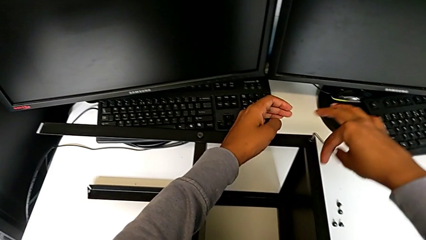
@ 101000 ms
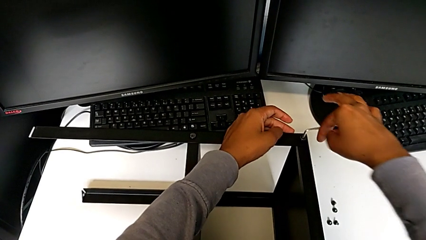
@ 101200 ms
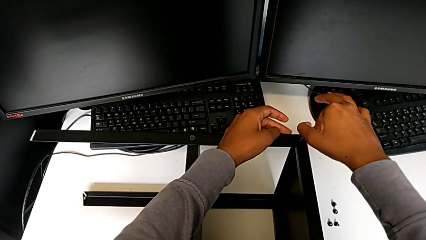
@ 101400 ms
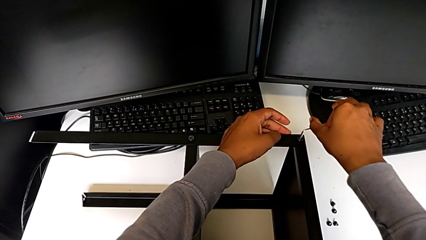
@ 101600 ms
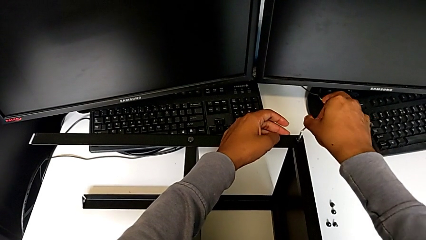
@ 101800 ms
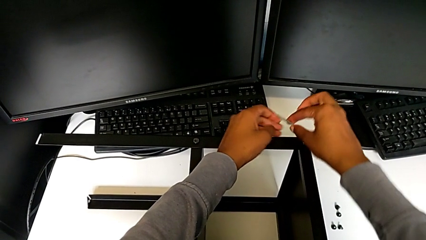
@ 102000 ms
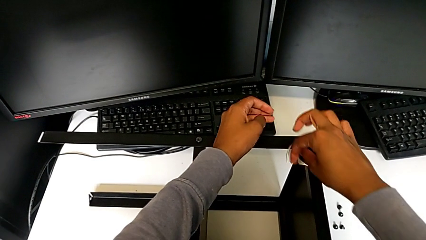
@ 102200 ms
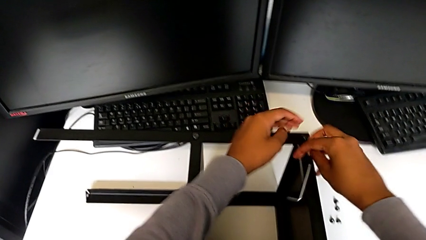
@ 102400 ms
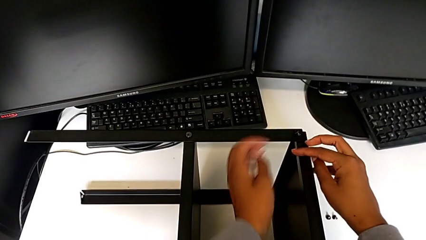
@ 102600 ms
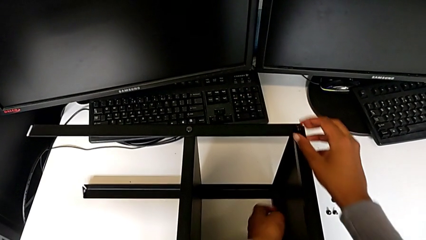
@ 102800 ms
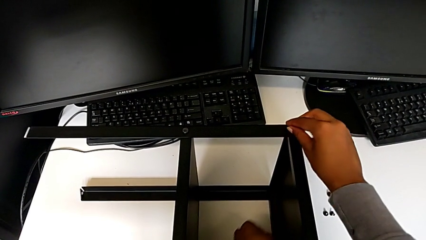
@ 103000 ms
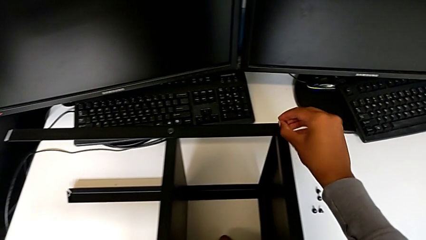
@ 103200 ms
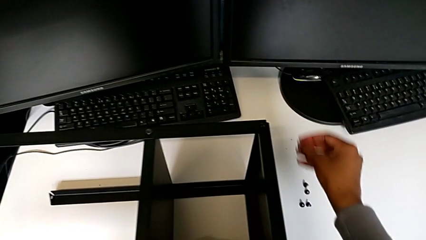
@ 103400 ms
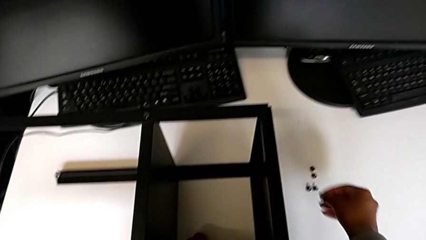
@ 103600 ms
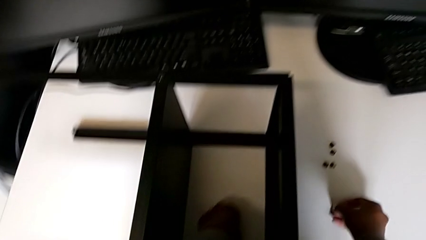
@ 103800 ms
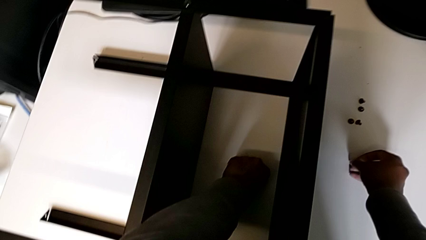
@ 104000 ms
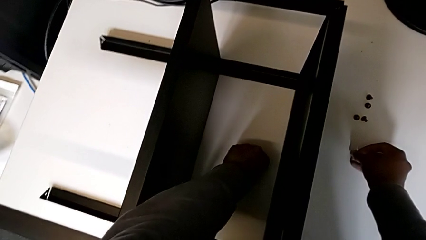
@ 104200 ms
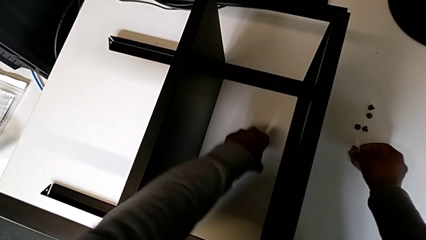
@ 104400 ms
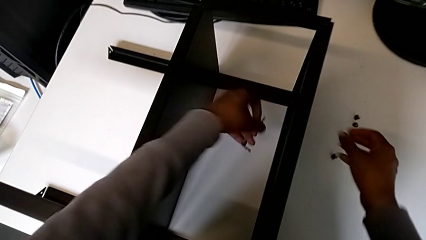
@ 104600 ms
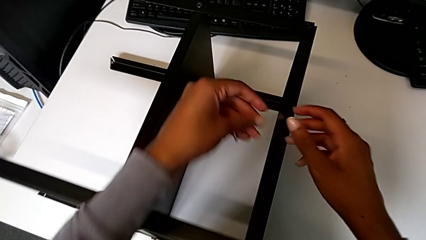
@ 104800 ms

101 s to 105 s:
The camera wearer is disassembling the screws from the table. They wrongly drop the Allen wrench, disassemble the hex socket head with the right hand, place it with the right hand and grab the Allen wrench with the left hand.

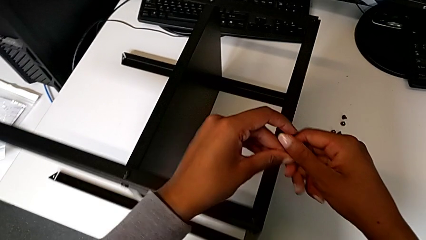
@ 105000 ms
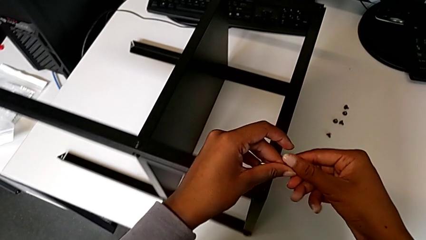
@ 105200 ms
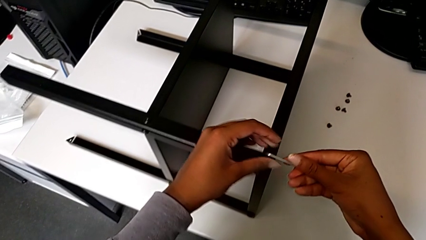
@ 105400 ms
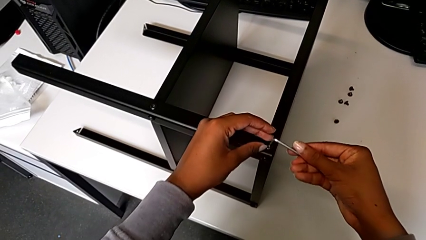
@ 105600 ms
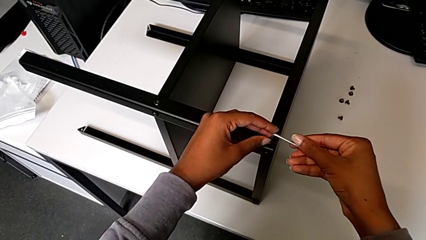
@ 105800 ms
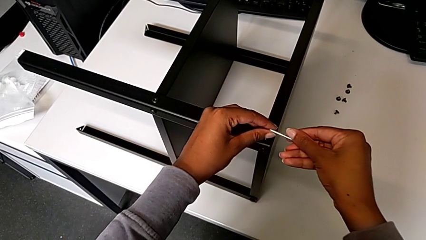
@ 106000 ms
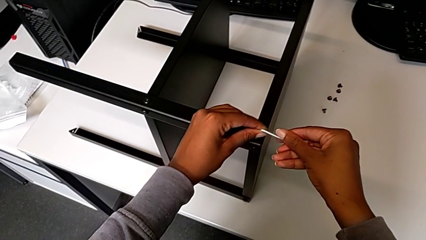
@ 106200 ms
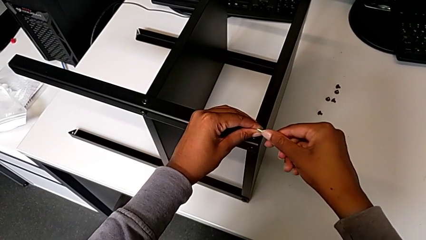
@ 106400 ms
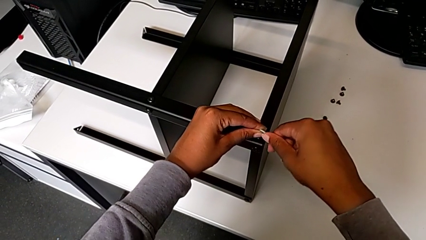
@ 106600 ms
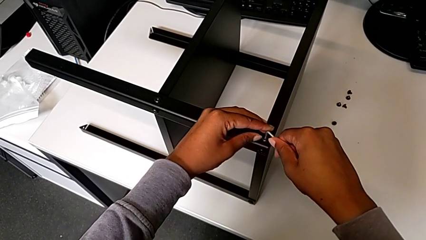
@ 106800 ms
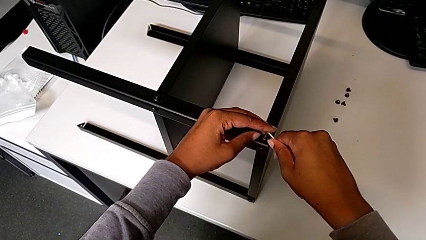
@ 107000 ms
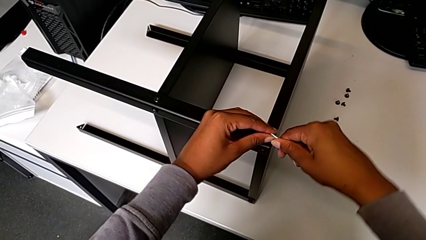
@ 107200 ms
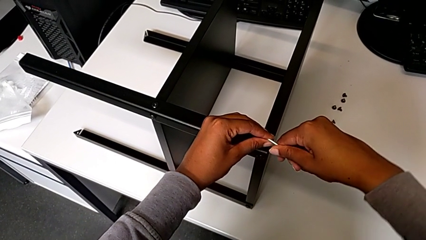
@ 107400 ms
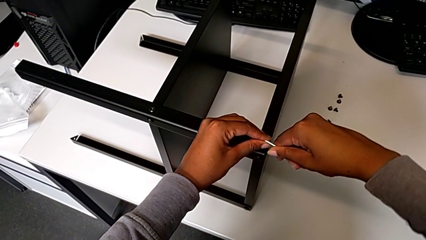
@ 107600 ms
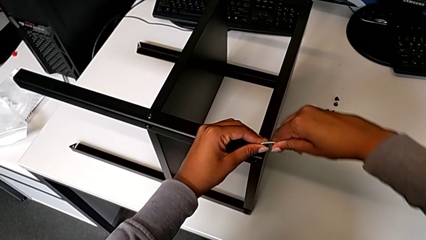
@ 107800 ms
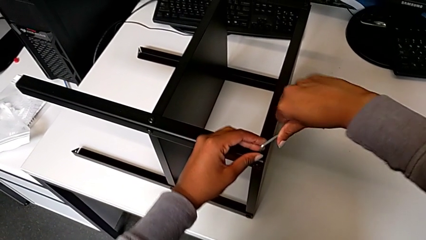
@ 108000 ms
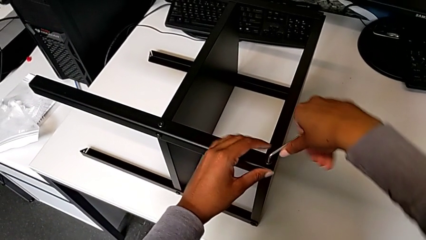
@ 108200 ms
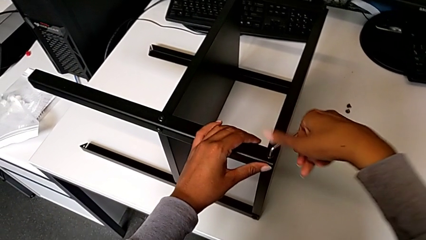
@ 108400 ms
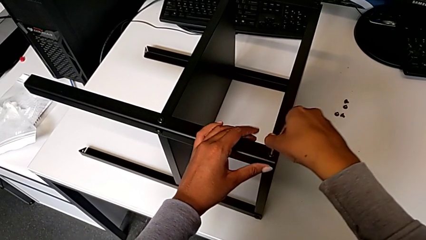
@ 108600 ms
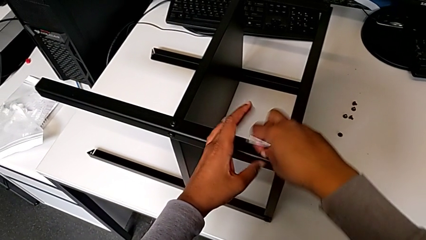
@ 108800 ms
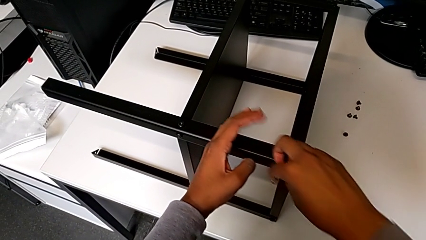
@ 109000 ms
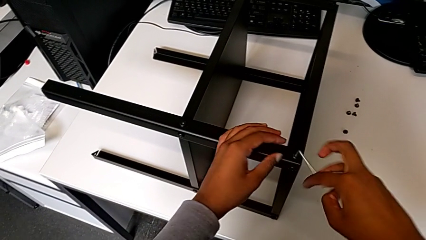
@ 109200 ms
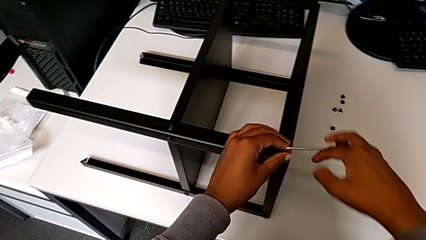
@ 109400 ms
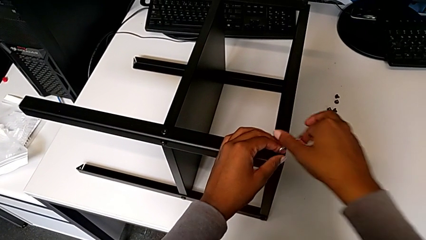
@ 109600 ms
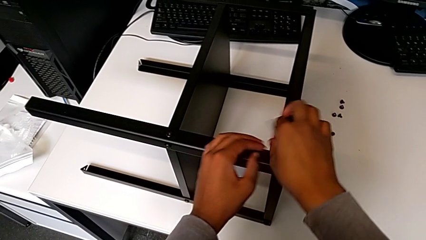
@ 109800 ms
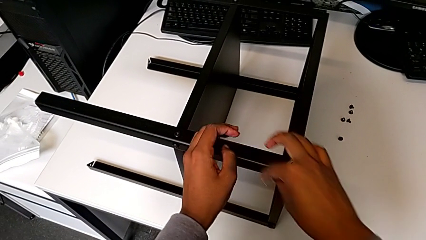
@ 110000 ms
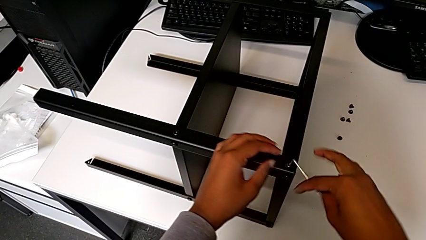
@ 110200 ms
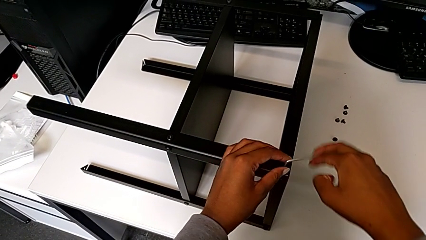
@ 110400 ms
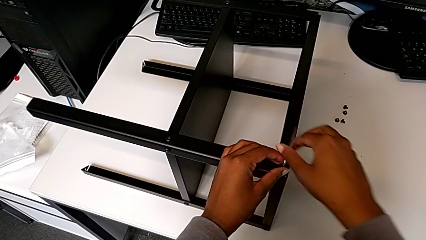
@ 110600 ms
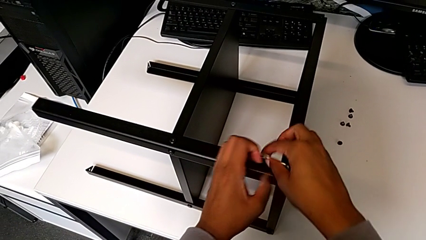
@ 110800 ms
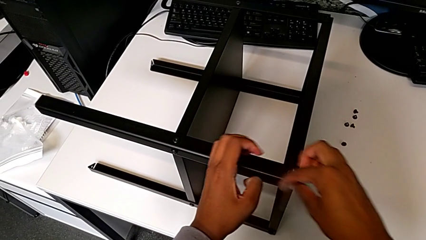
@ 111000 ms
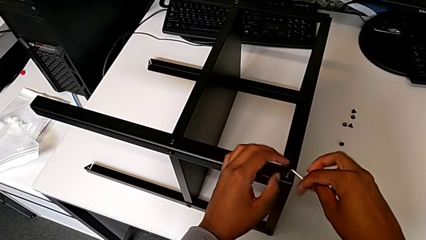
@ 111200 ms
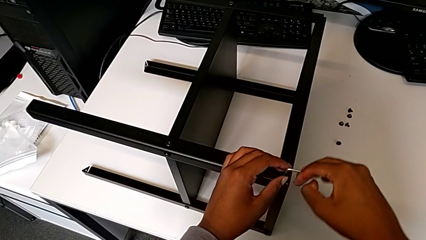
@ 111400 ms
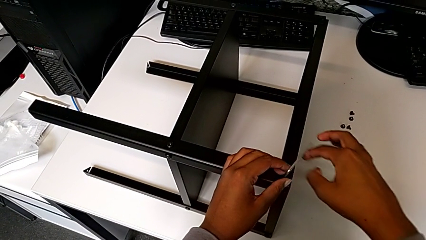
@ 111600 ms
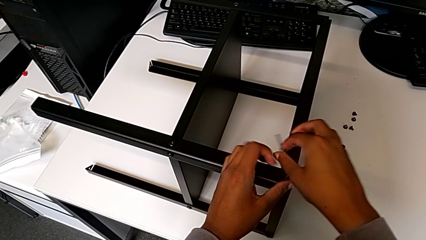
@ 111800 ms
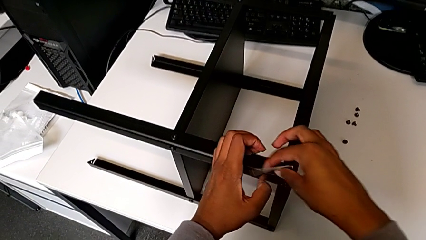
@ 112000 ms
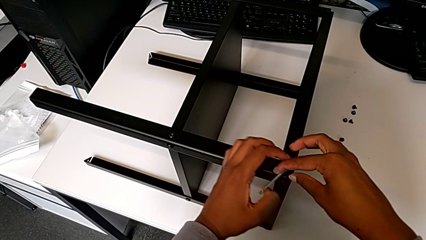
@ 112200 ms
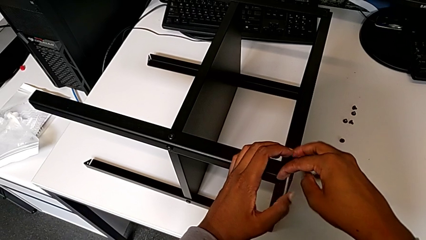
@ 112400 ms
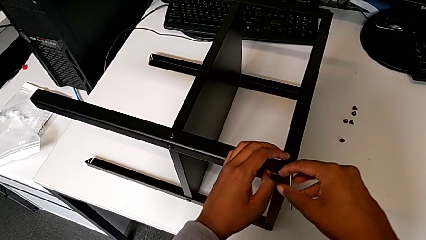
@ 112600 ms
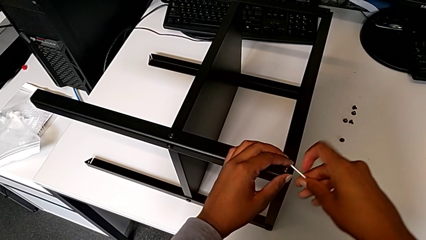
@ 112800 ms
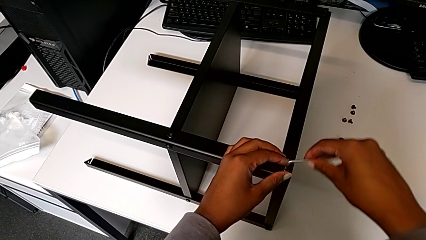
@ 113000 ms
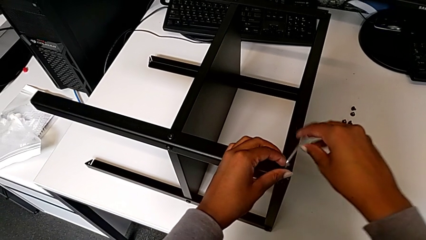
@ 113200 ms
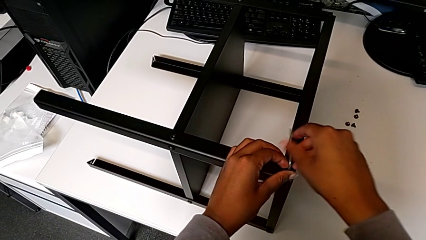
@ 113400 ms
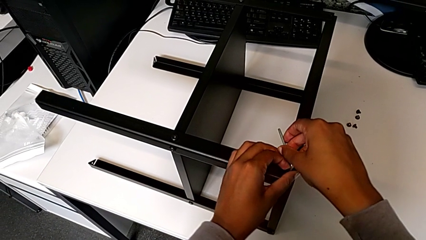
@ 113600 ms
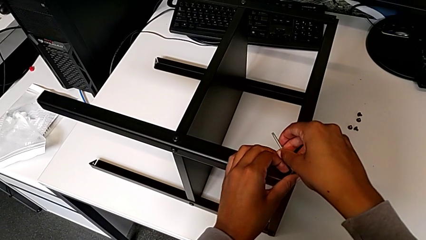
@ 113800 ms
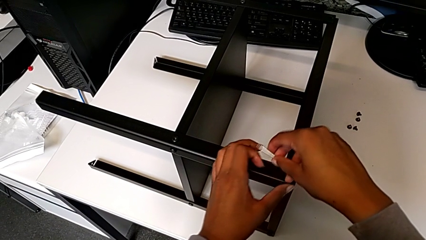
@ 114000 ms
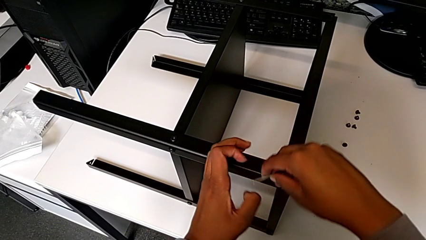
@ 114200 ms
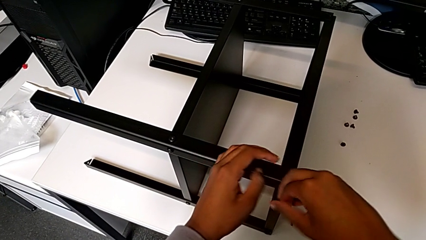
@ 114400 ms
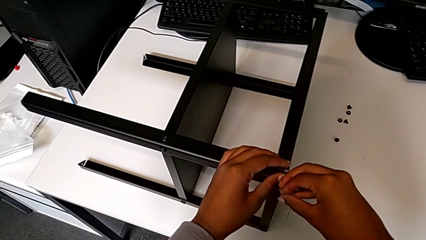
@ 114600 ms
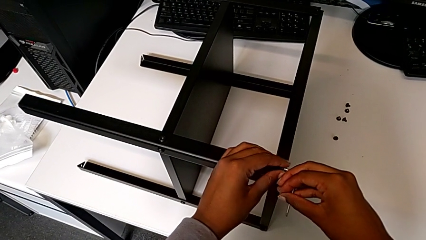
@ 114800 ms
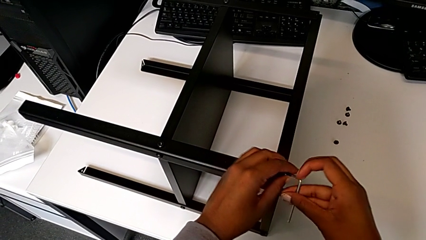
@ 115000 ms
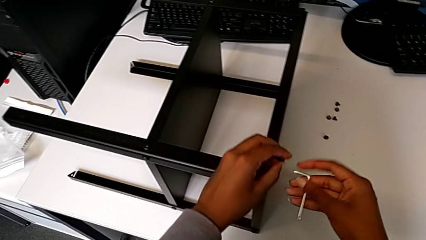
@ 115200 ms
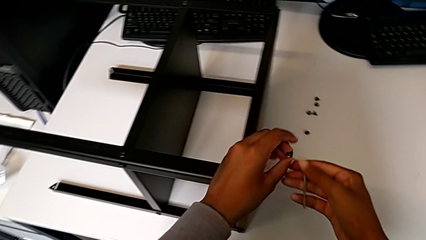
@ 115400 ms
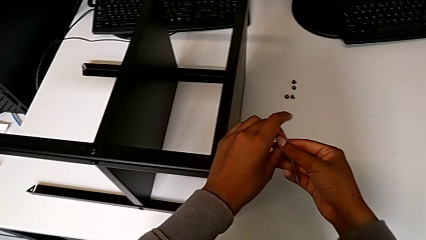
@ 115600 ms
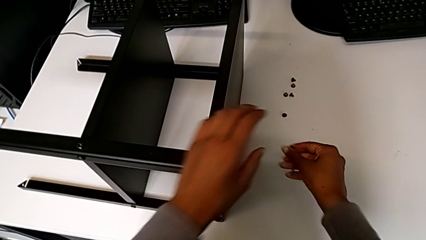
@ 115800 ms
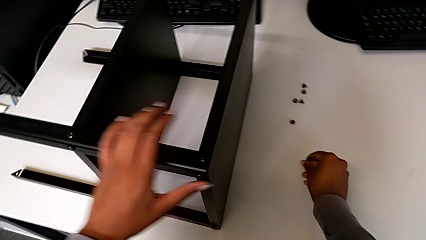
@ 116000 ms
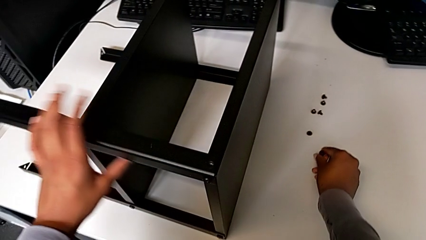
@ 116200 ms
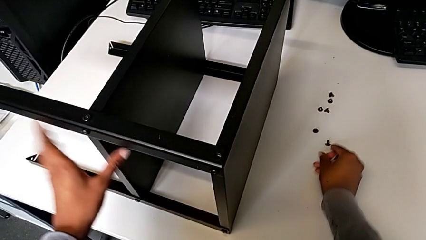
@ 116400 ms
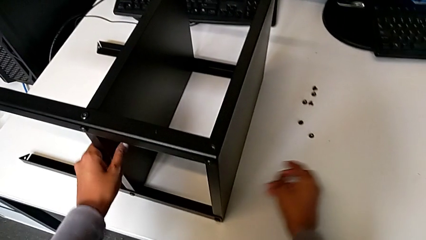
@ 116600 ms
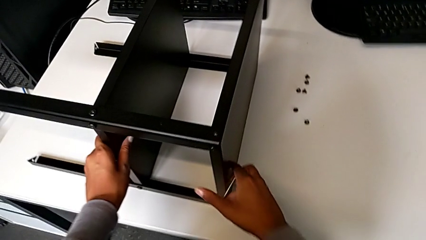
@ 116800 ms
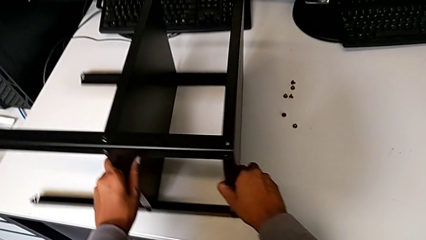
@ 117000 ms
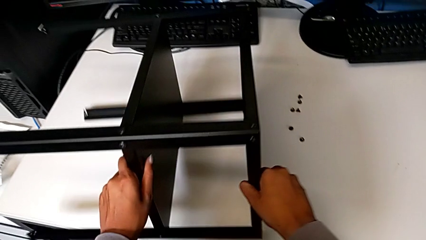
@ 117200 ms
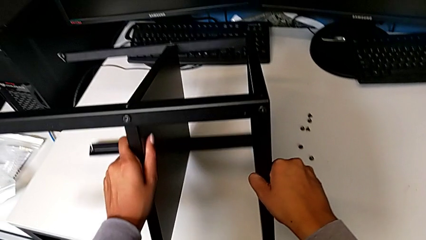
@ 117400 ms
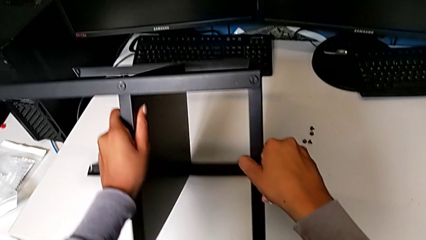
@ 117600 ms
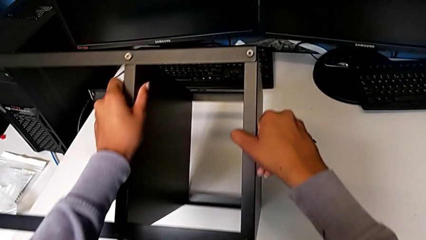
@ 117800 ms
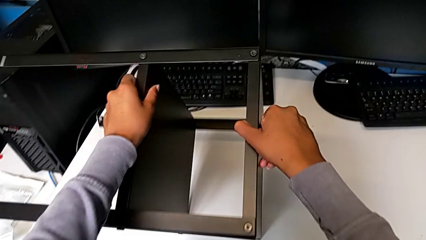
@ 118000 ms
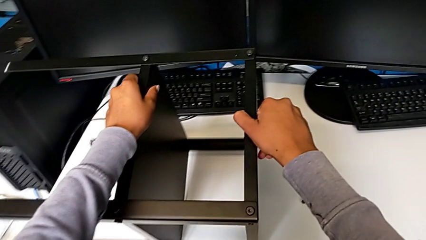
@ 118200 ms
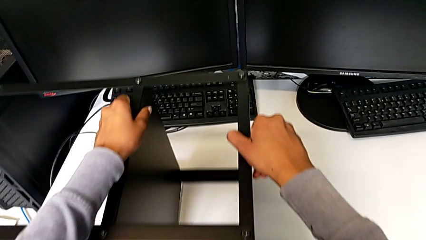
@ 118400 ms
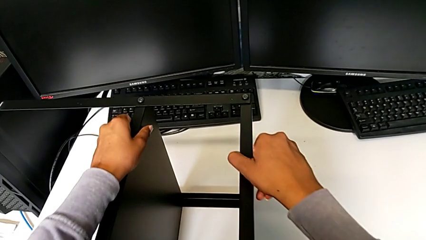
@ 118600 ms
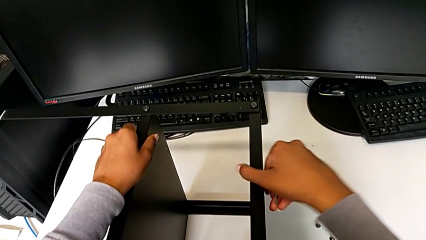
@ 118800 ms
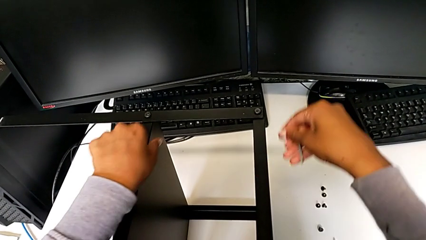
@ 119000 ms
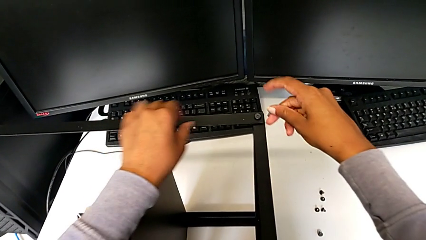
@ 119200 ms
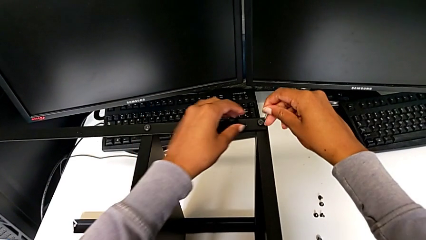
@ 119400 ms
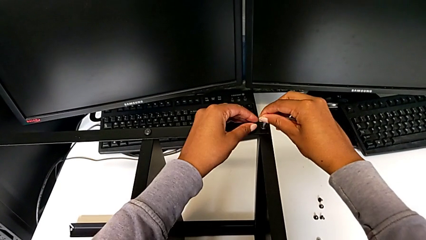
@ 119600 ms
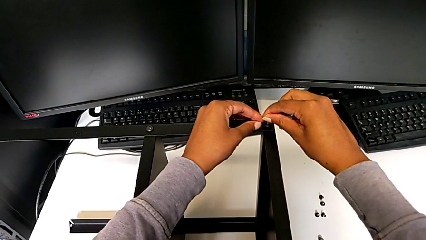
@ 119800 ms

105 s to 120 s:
The camera wearer is disassembling the top tray from the table. They rotate the Allen wrench, insert it and unscrew the hex socket head. They withdraw the Allen wrench with the right hand, disassemble the hex socket head with the left hand, place it, rotate the nightstand and insert the Allen wrench.
